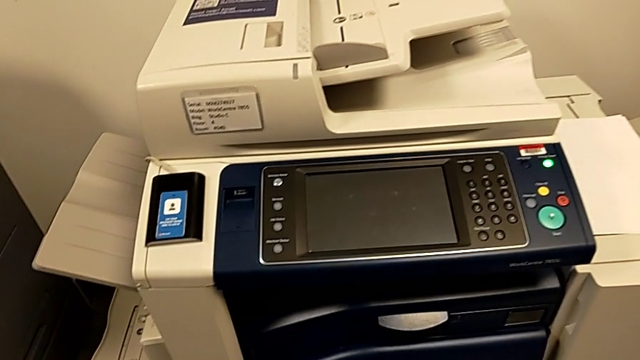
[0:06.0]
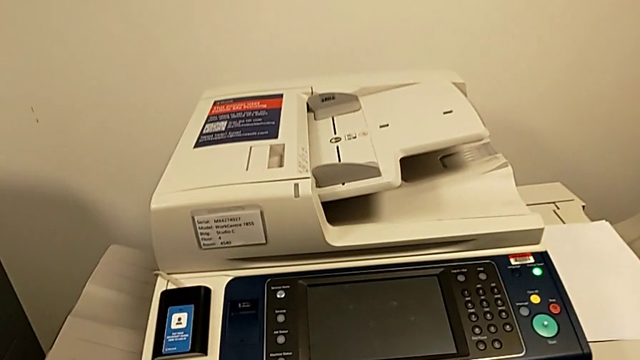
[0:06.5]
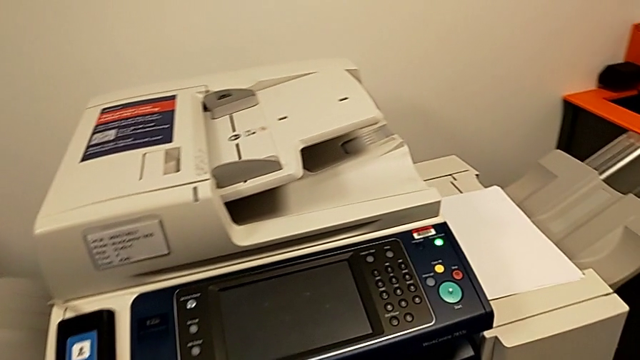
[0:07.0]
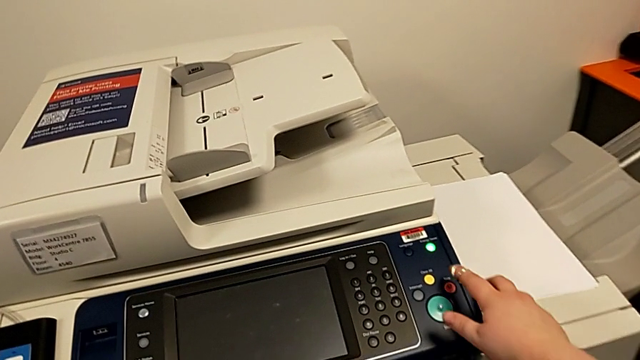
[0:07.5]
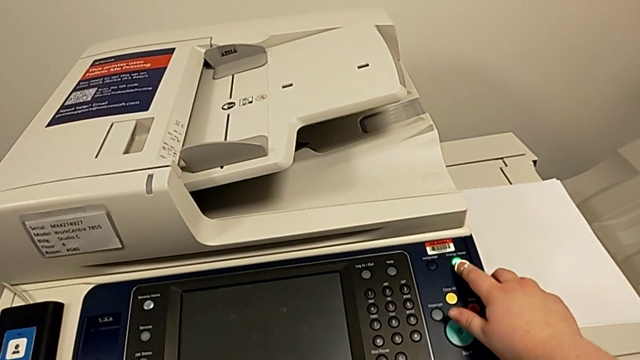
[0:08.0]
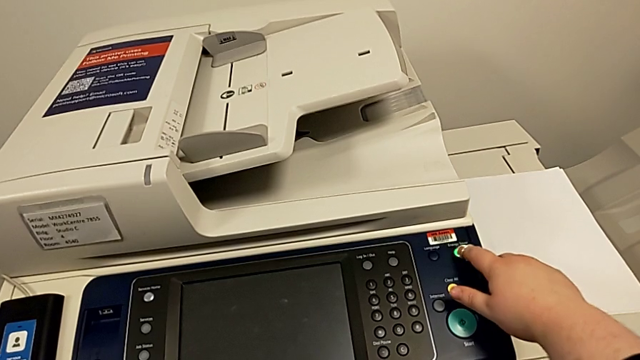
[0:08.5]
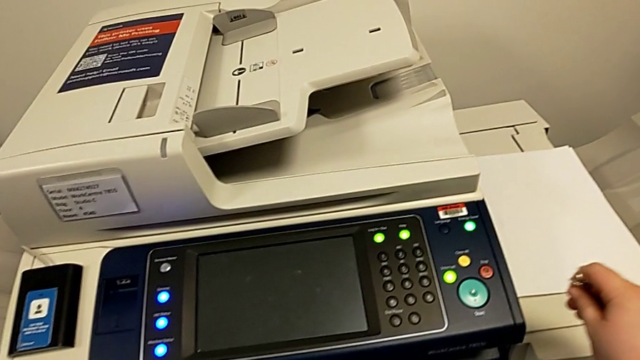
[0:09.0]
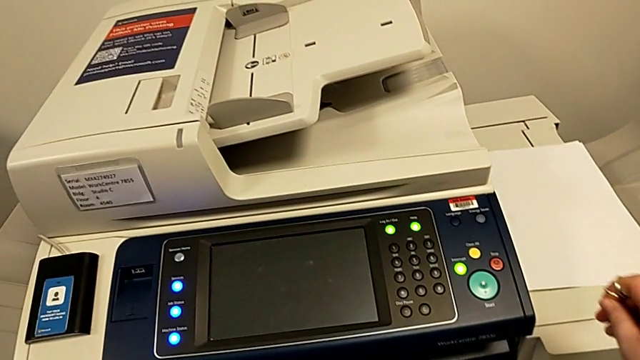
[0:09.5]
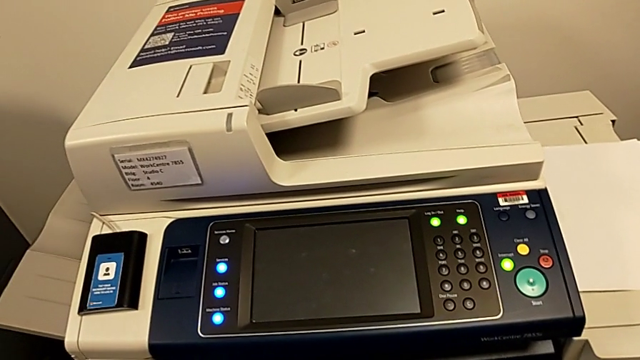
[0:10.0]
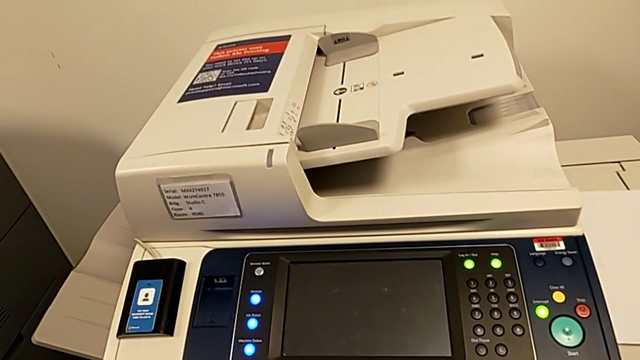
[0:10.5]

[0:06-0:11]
The camera wearer turns on the printer. They approach the green button and press it.

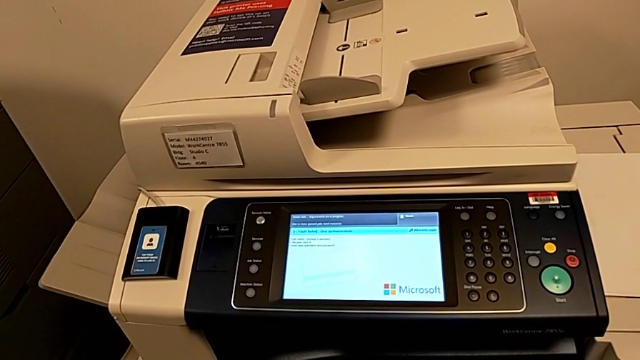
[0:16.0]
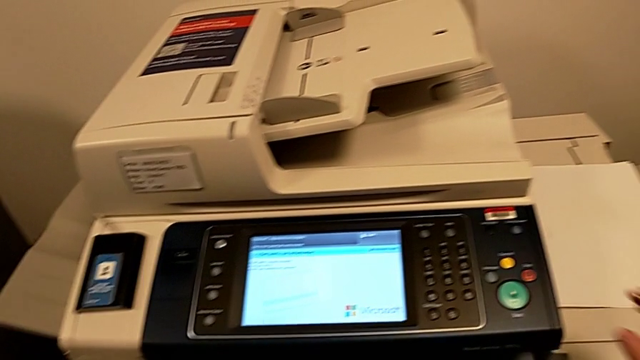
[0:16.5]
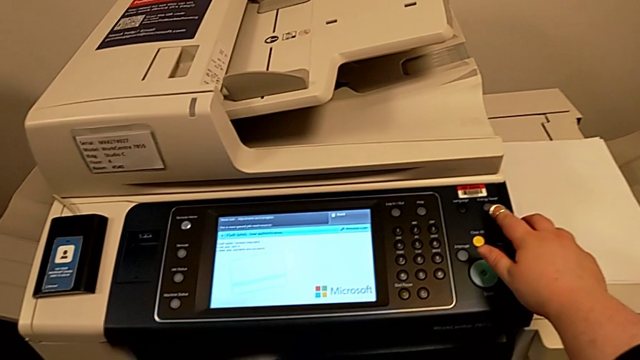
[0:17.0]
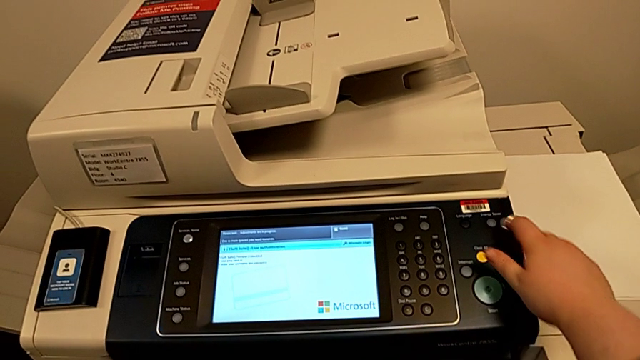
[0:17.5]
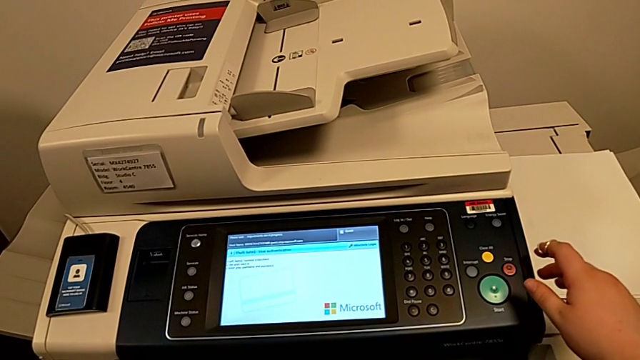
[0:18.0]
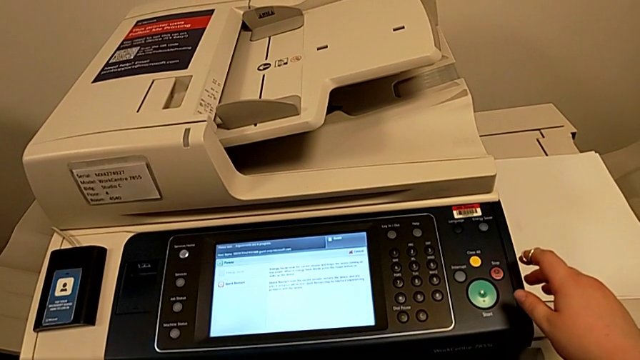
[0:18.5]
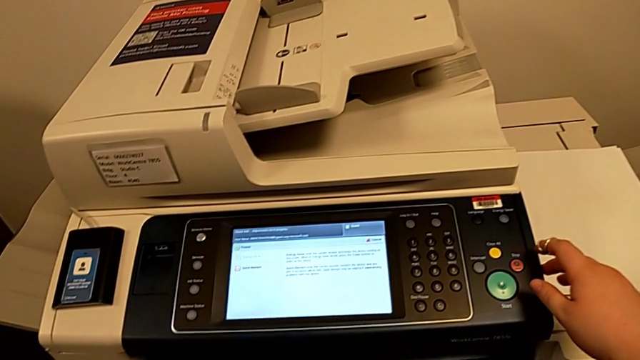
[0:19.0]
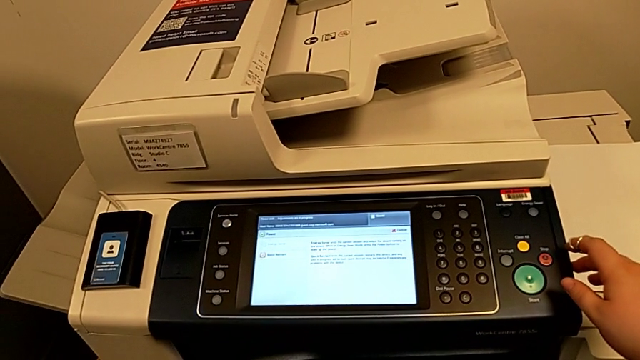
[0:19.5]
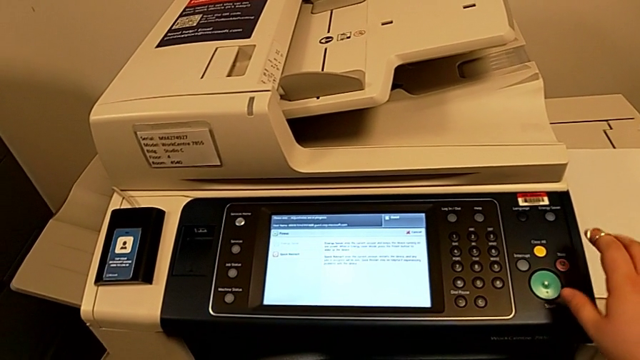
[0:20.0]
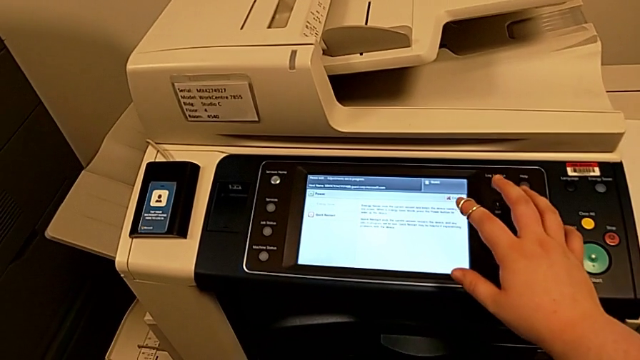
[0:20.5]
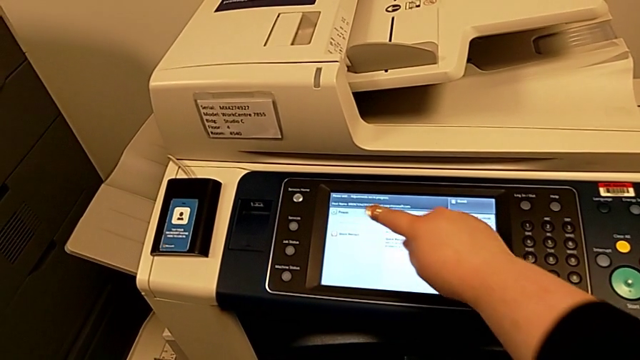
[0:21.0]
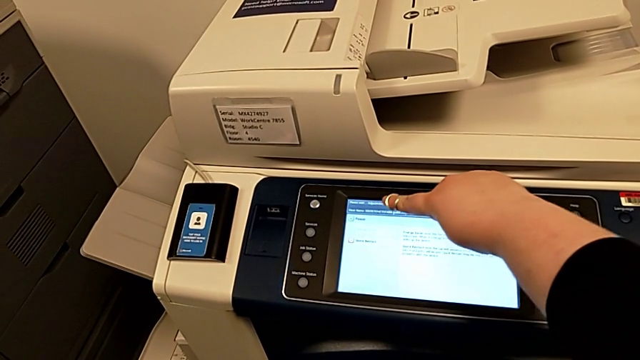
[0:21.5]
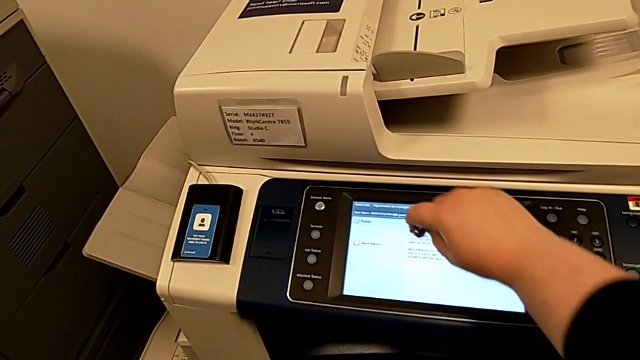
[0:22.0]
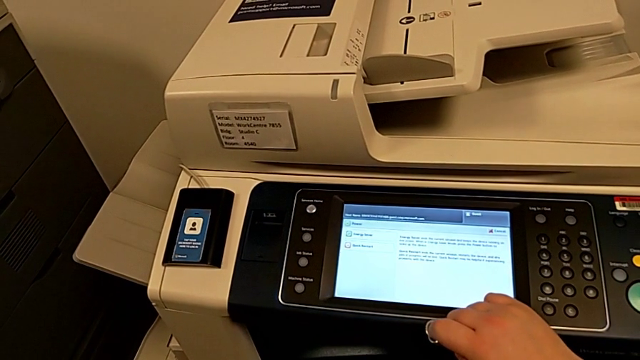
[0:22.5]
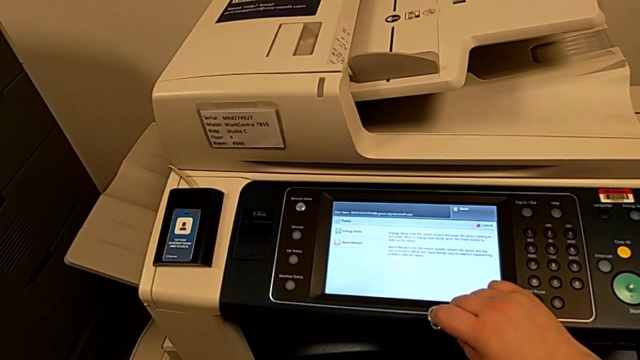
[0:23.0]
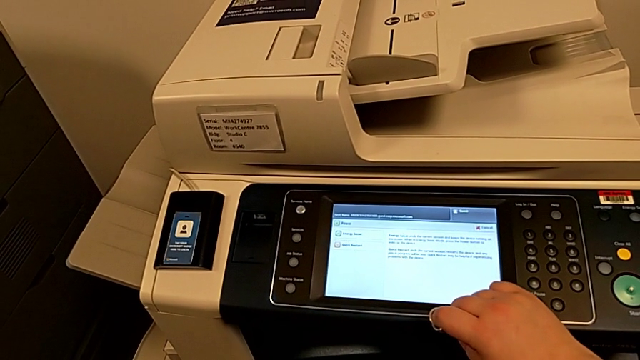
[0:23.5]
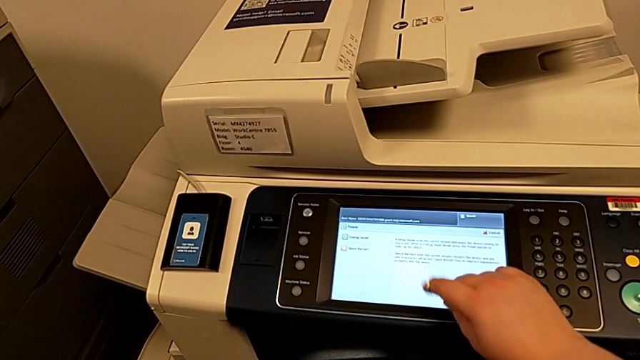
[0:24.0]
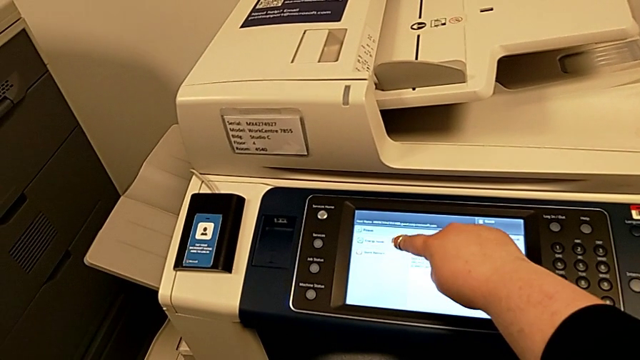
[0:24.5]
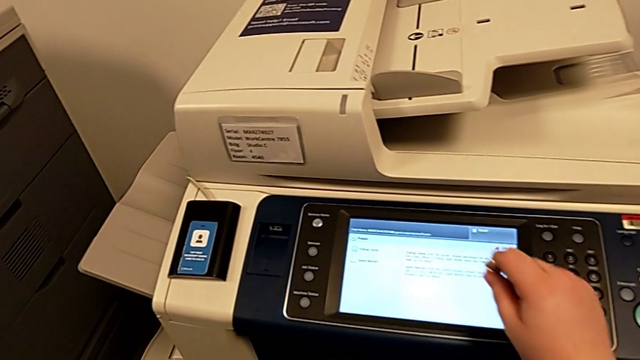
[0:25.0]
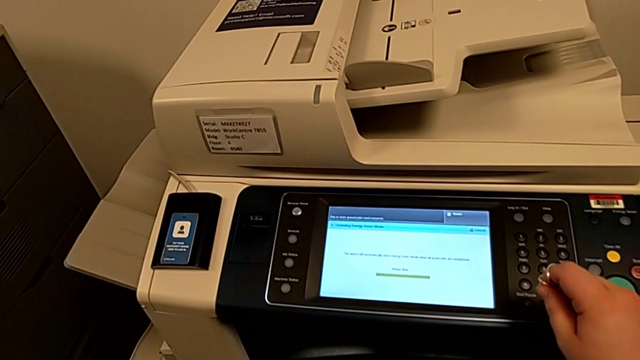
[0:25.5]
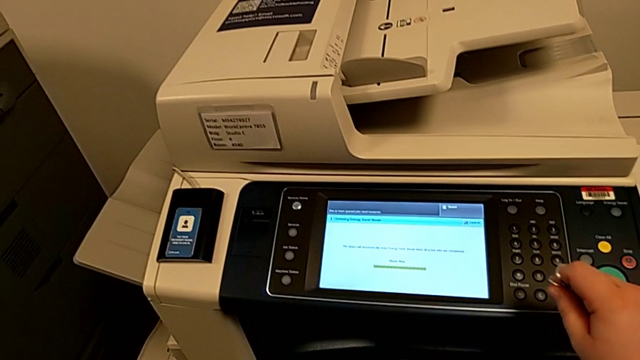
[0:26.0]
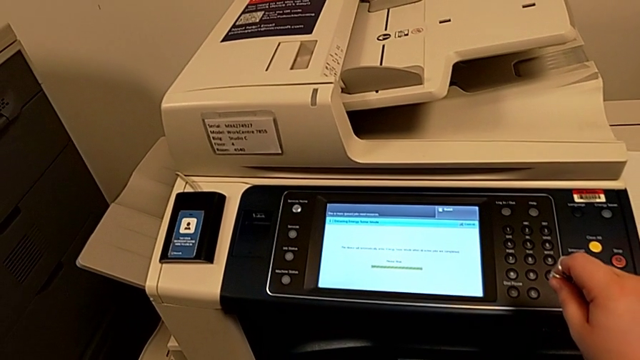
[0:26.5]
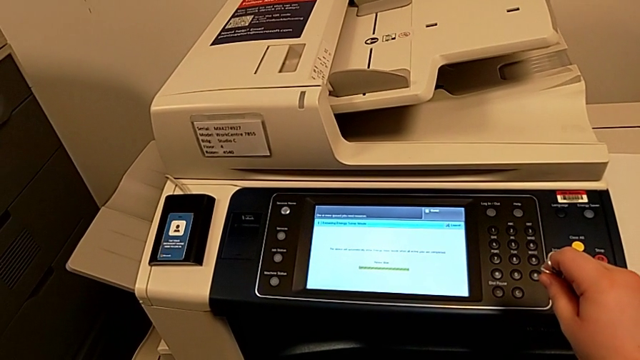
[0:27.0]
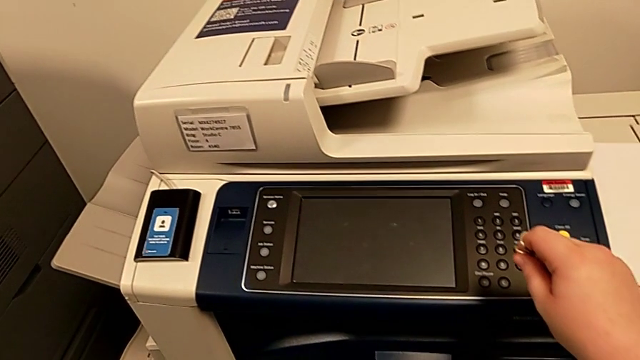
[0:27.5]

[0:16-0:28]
The camera wearer turns off the printer. They press the green button, approach the touch screen and click it.

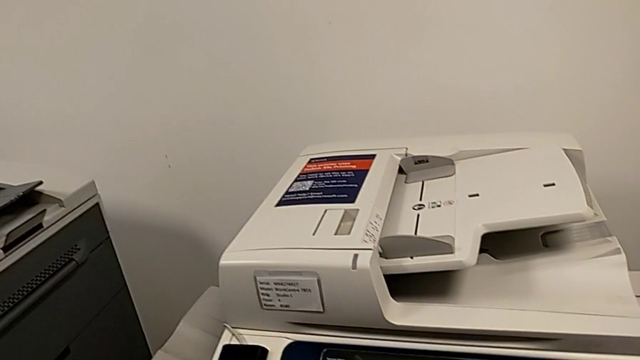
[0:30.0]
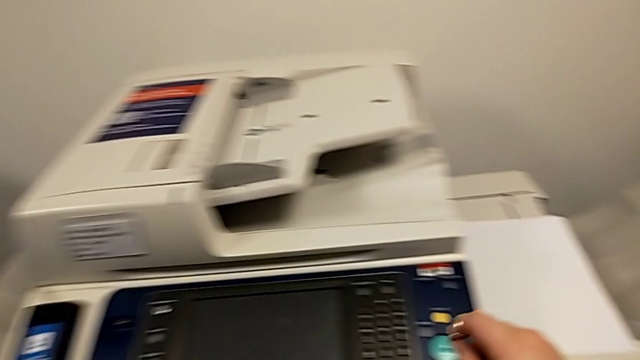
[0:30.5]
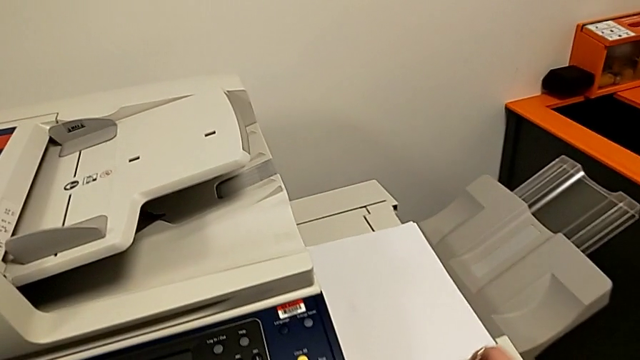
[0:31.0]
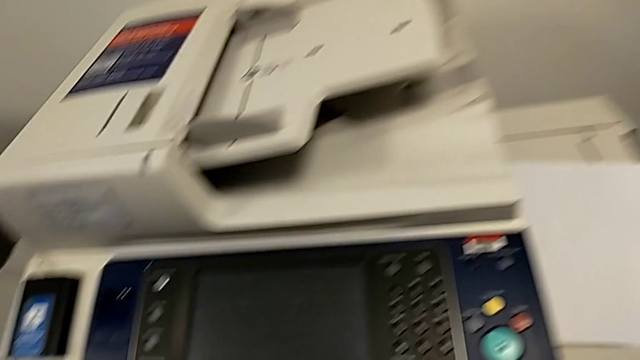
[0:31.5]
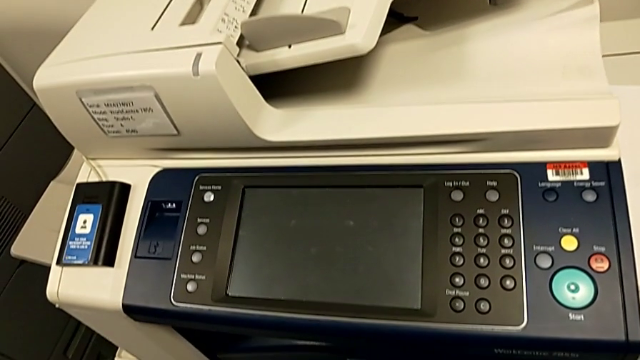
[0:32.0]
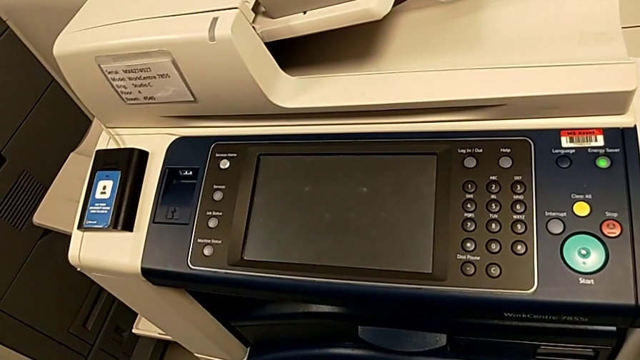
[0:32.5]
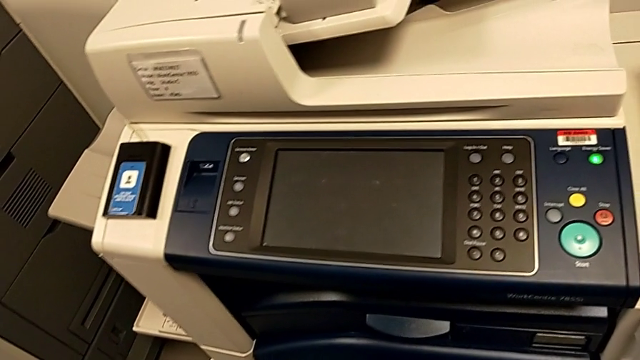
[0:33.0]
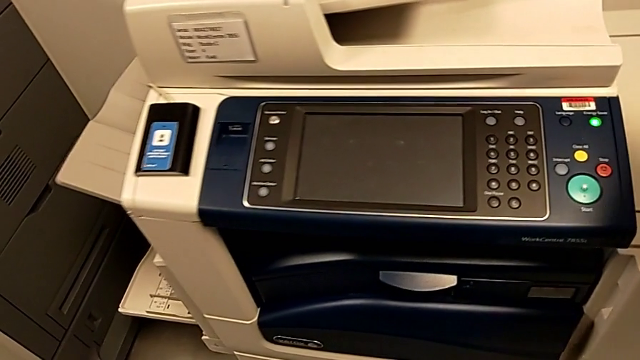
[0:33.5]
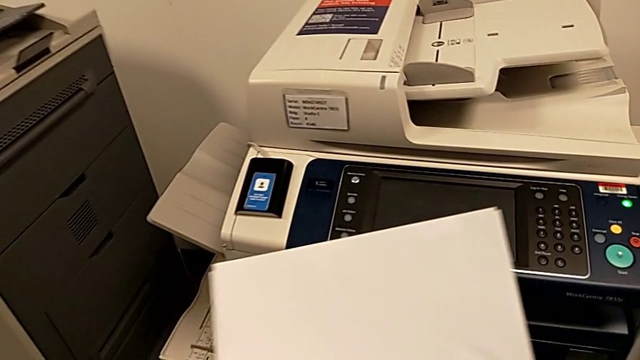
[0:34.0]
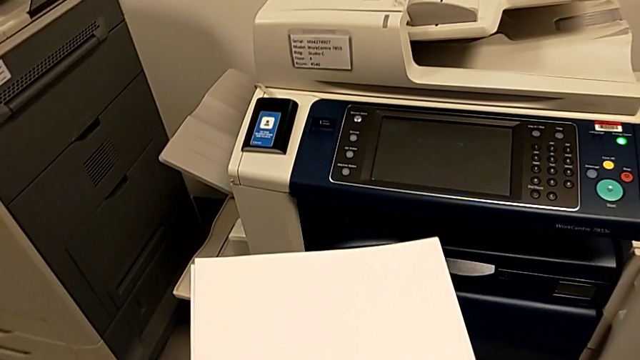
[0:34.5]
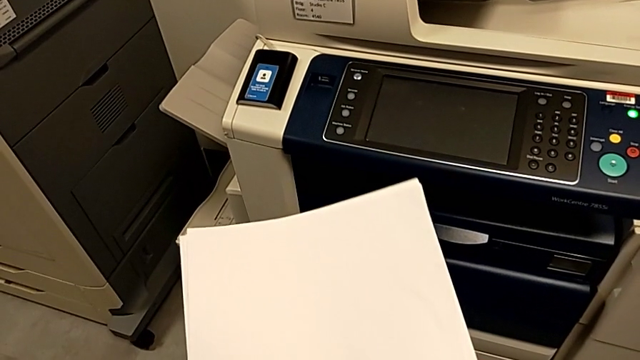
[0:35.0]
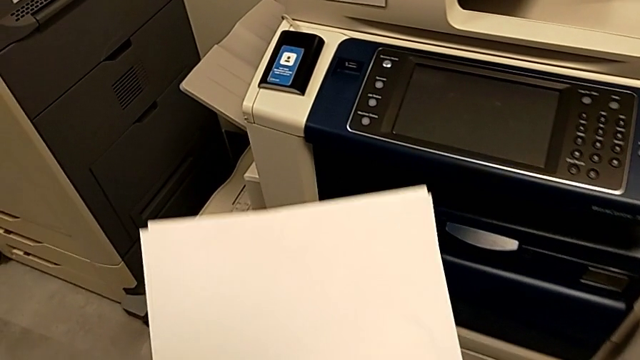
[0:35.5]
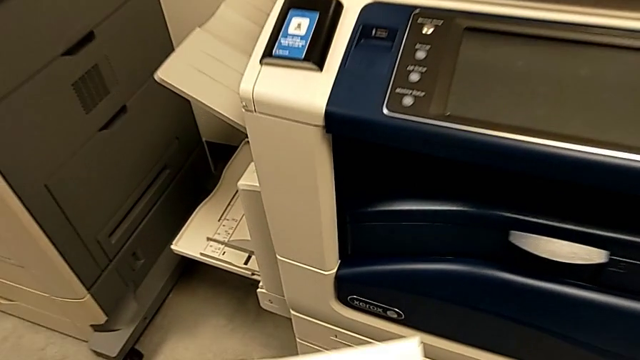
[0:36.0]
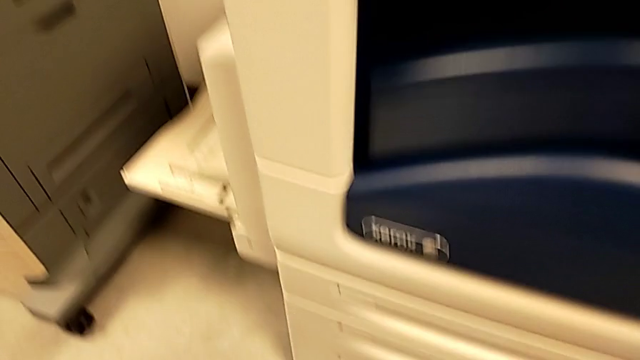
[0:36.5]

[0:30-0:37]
The camera wearer is loading the paper stack into the printer. They lift the paper stack and approach the first paper tray.
